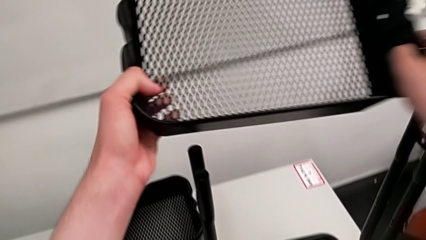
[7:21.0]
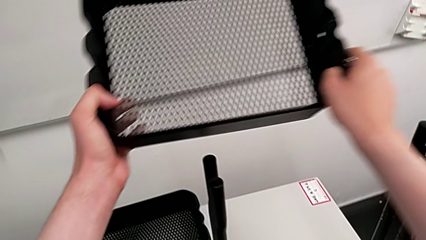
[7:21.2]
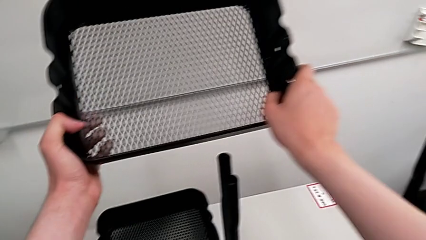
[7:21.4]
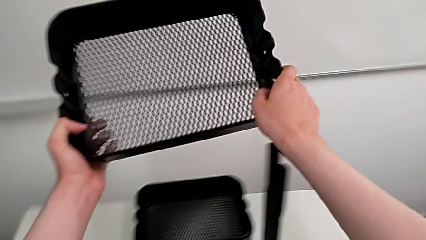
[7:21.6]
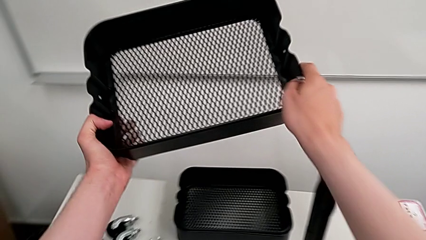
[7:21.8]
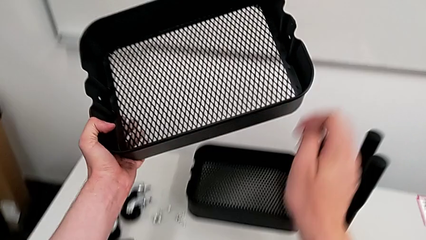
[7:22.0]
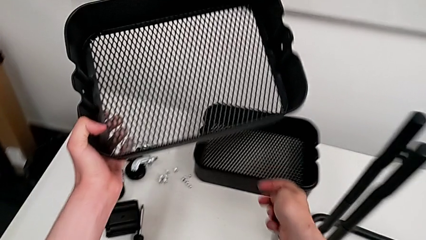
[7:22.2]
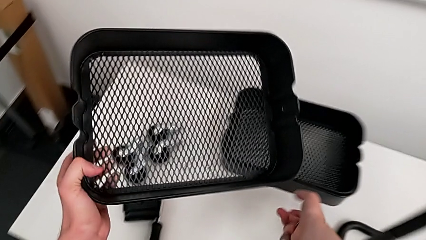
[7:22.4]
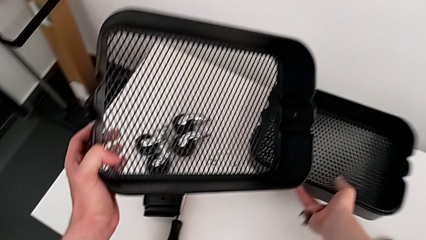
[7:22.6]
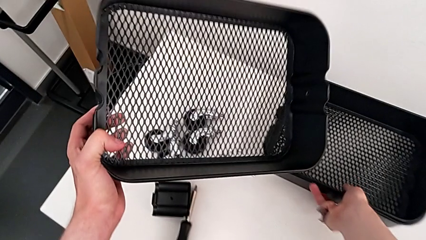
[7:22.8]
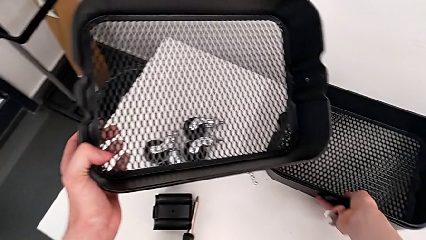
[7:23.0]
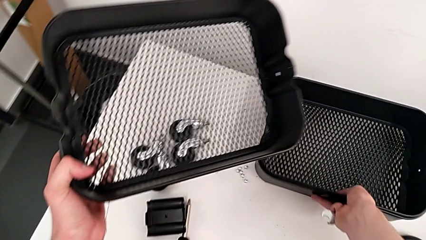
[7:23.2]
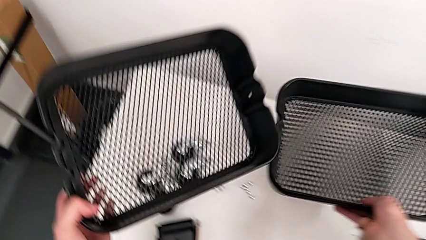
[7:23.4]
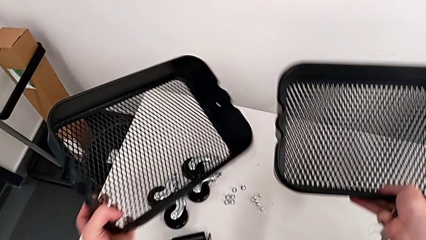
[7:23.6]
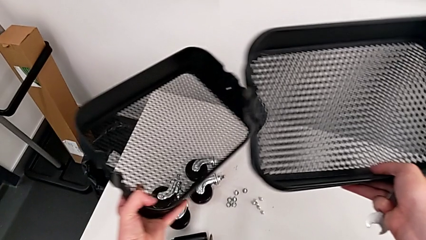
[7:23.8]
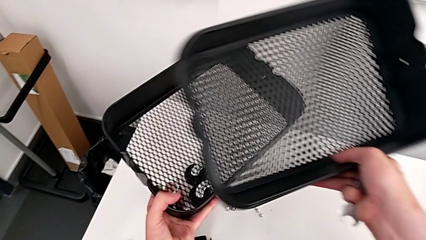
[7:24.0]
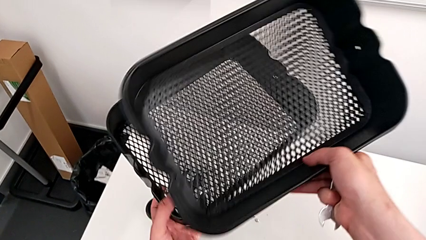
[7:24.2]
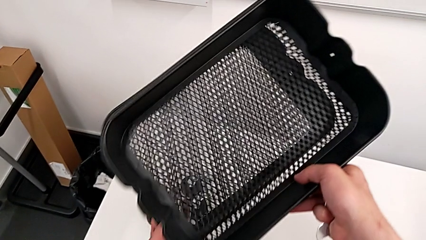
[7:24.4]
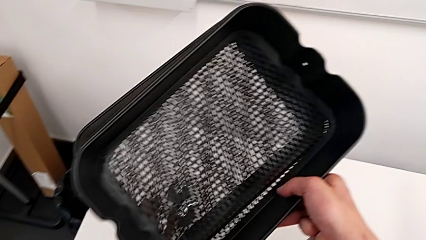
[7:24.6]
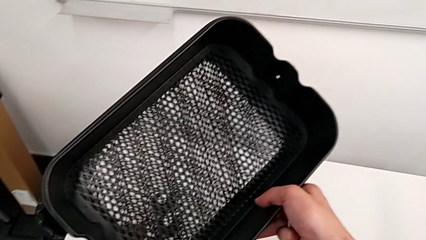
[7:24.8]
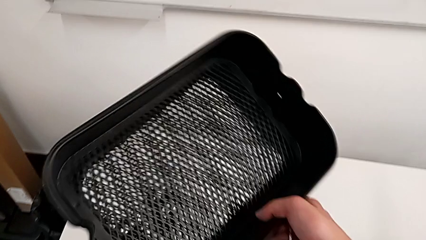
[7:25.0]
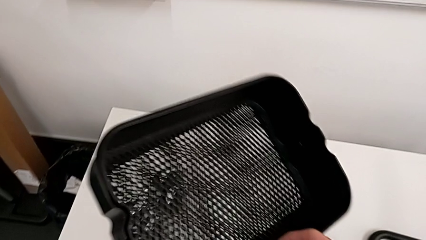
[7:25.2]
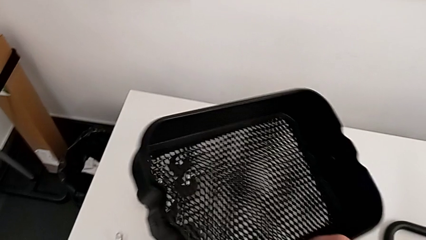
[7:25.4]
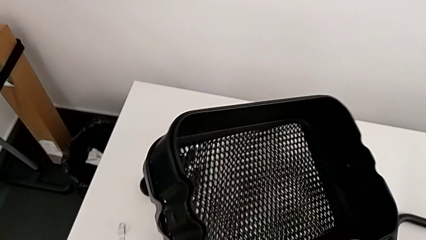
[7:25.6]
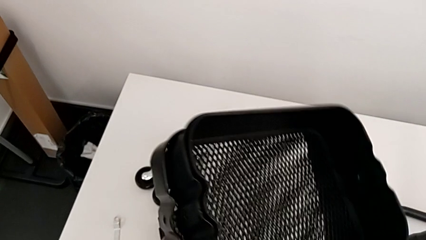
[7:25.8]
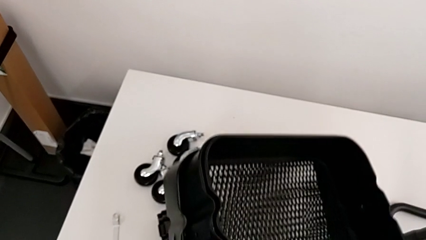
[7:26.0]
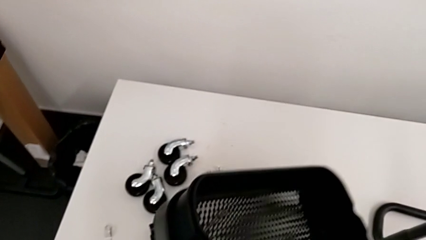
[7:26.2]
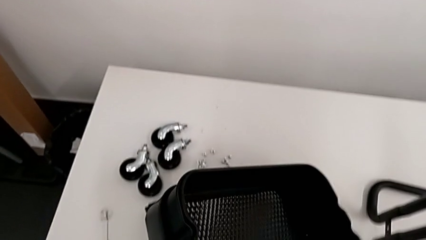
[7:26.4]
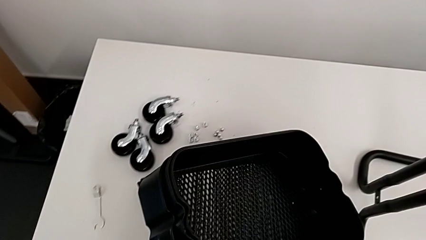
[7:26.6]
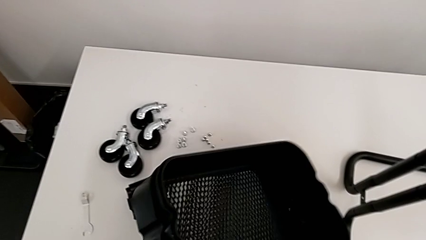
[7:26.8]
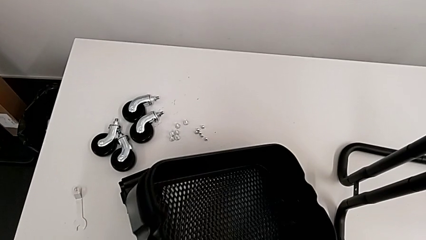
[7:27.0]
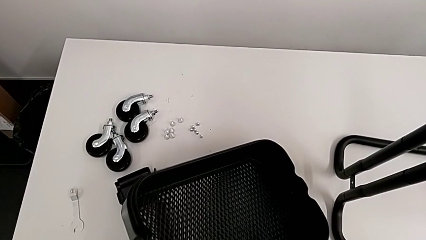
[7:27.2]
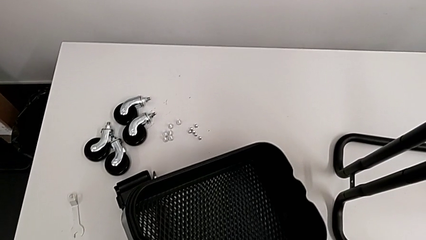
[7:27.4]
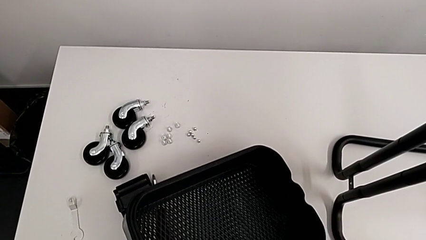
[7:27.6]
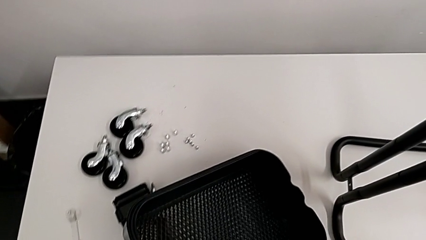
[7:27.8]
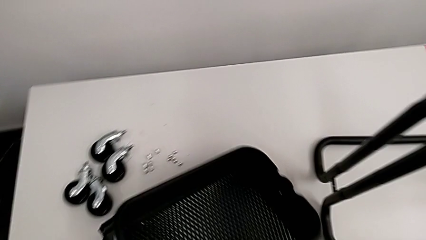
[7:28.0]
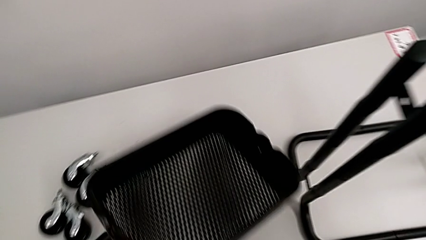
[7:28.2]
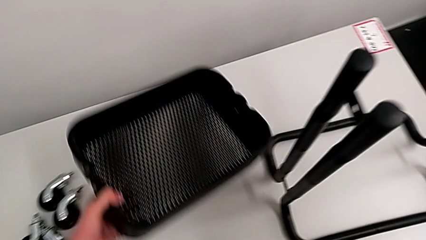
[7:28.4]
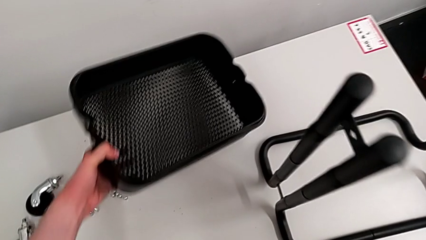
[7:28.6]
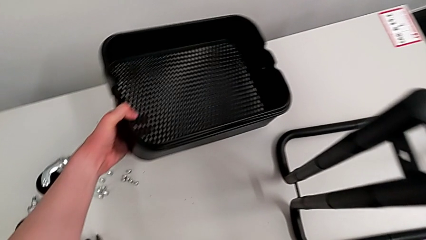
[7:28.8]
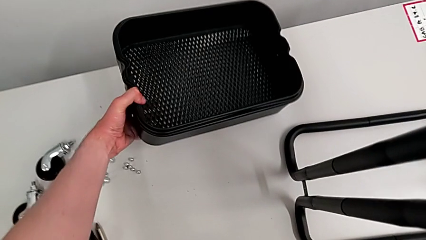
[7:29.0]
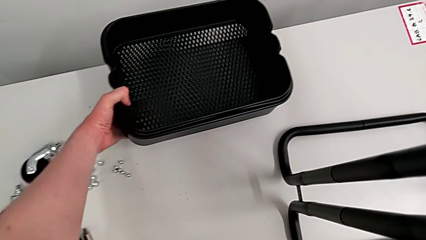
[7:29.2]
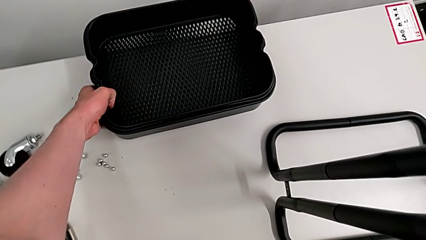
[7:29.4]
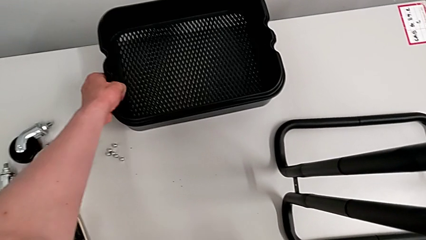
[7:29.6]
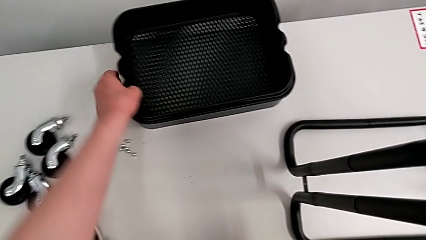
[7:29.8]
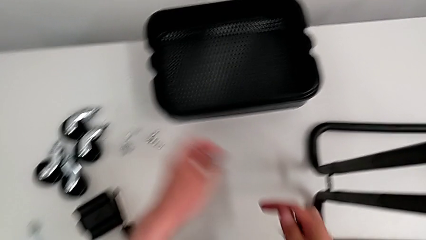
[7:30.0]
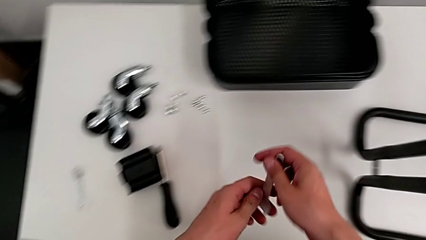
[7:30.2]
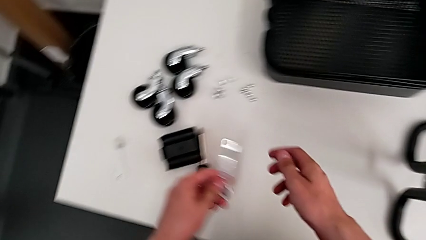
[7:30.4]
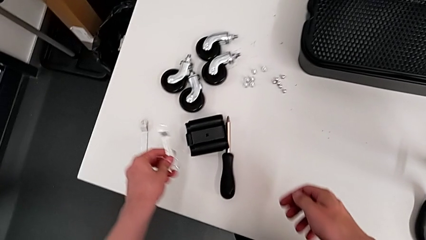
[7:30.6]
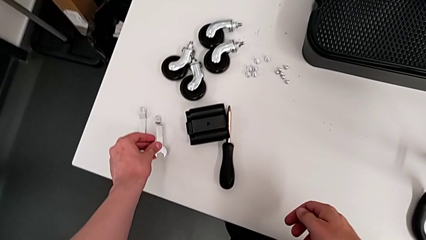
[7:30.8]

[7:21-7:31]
The camera wearer is disassembling the tray at the bottom. They grab the first grid tray, insert the third grid tray, place it and drop the hexagonal wrench.

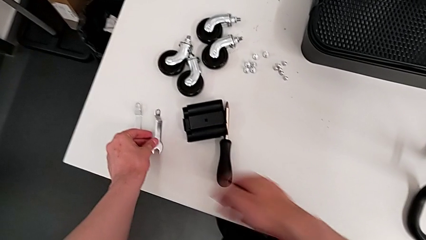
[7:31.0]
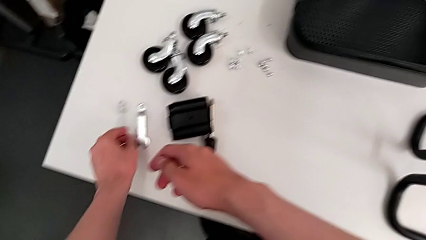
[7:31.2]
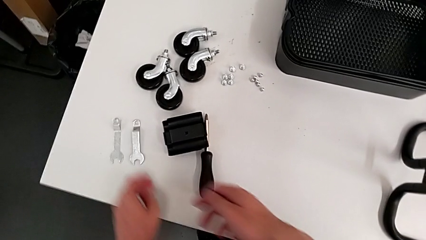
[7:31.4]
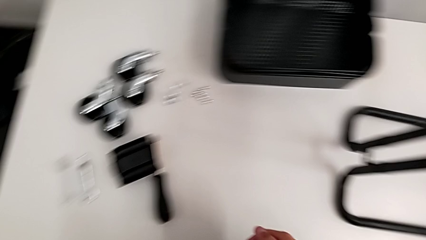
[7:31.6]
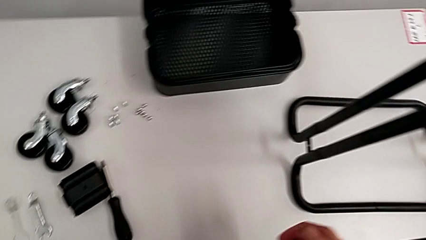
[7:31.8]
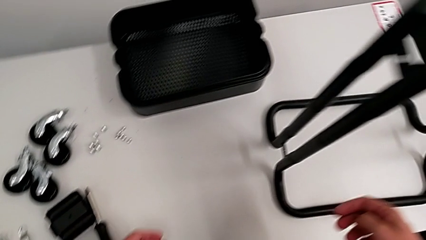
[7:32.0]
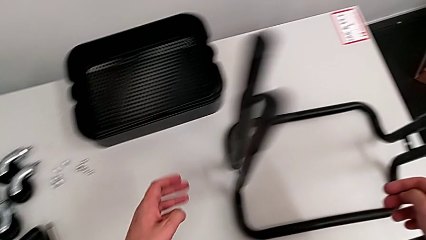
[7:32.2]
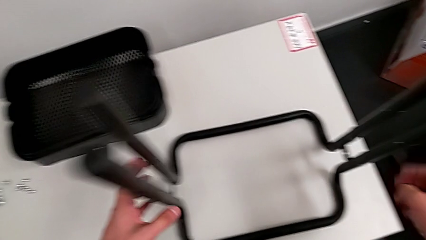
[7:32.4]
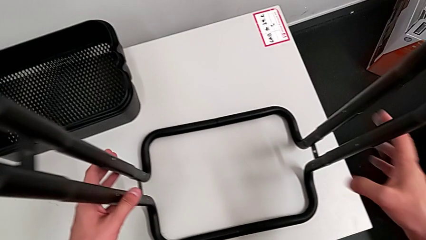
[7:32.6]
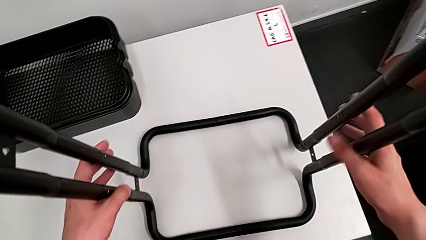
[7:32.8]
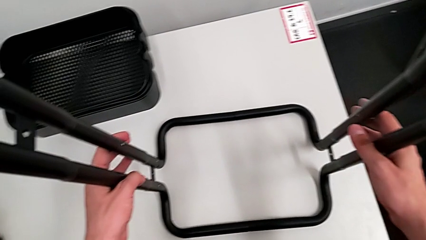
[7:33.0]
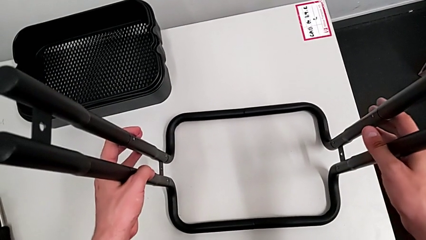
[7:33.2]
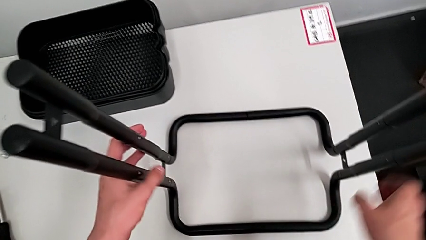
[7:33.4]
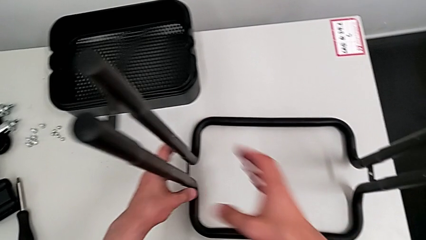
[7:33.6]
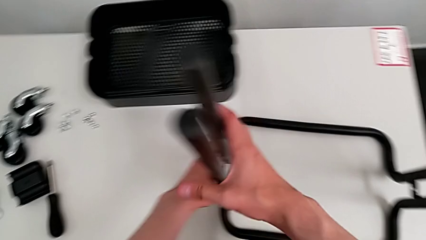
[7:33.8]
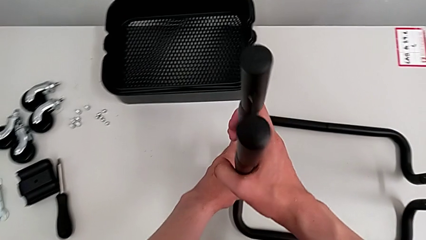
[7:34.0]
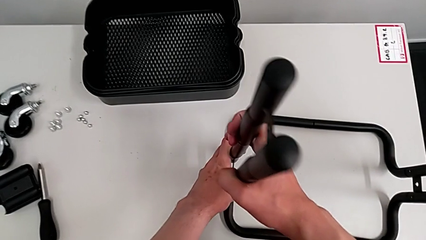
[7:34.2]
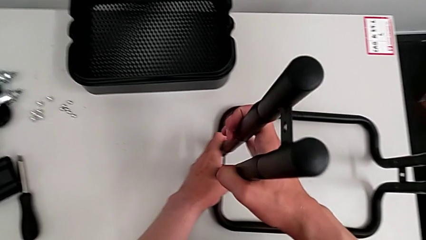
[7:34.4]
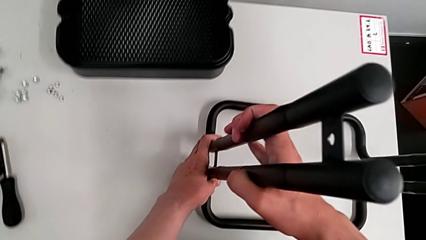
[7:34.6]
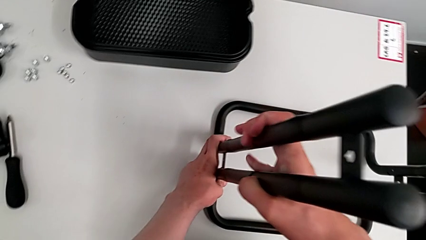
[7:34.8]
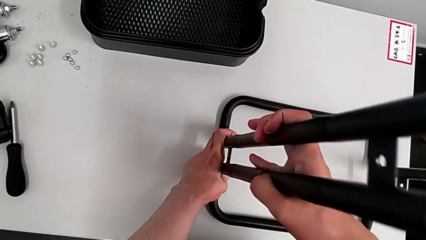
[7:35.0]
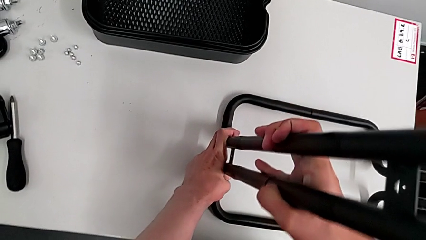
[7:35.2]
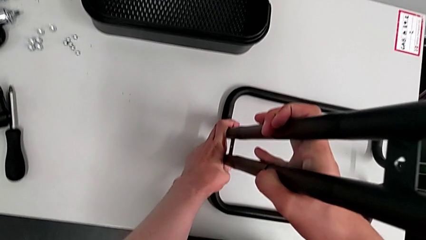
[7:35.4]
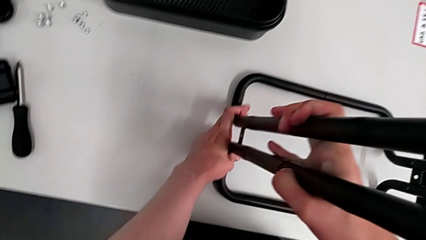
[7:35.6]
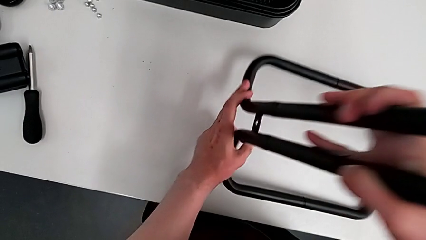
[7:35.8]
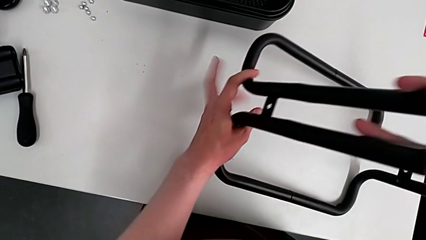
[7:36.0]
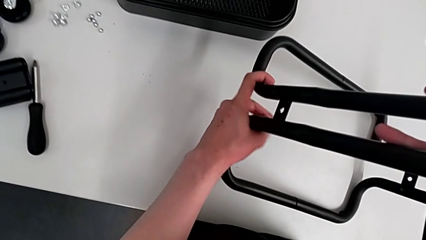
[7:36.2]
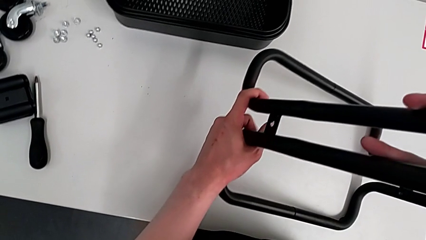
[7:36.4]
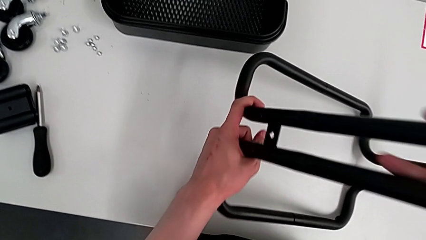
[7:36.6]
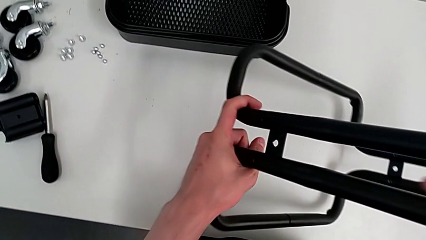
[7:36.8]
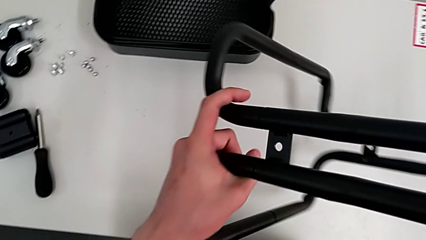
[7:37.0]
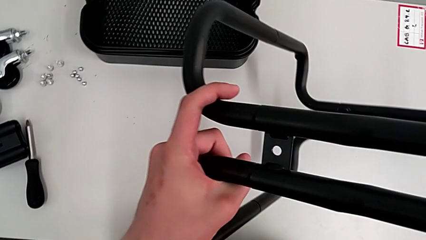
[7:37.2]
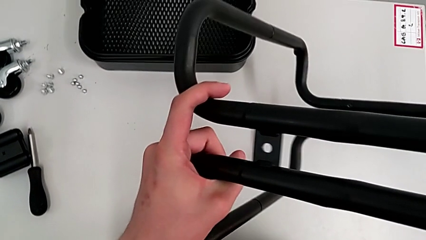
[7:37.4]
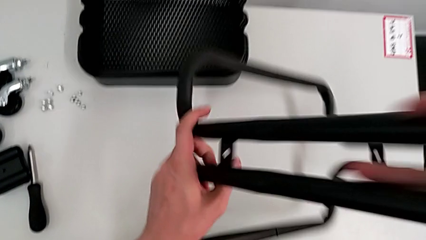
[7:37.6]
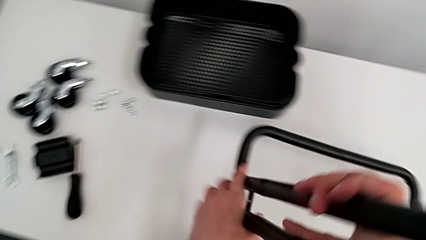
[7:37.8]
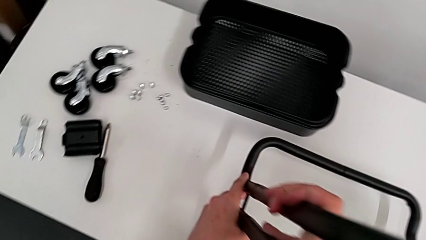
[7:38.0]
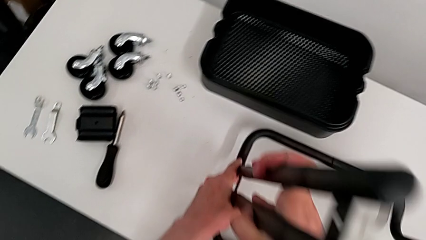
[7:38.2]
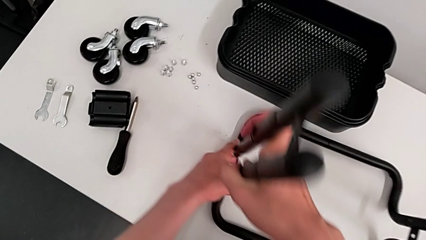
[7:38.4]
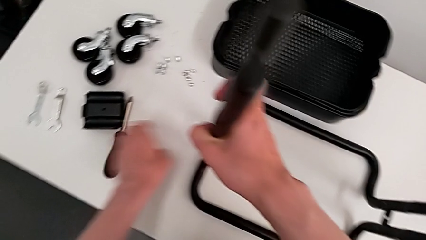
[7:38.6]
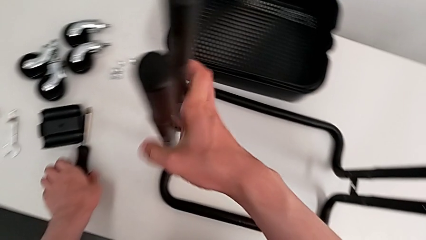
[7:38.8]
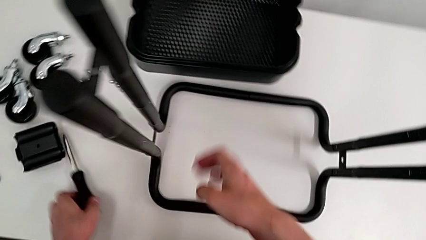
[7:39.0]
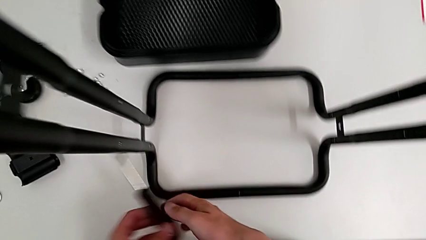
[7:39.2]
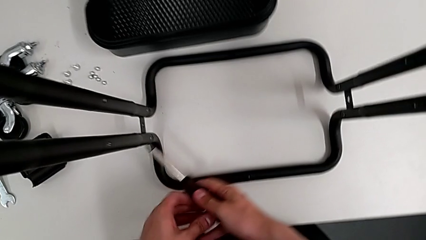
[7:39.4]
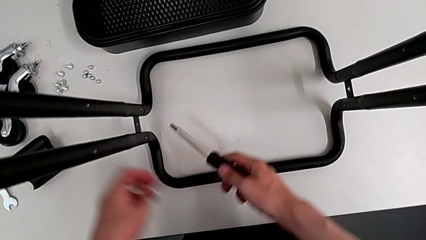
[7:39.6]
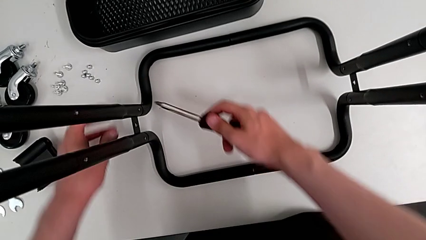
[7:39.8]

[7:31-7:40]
The camera wearer is disassembling the first side bar of the shelf frame. They approach the utility cart, wrongly disassemble the frame and grab the screwdriver.
